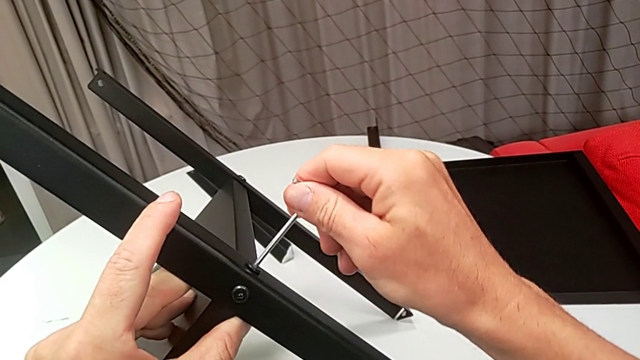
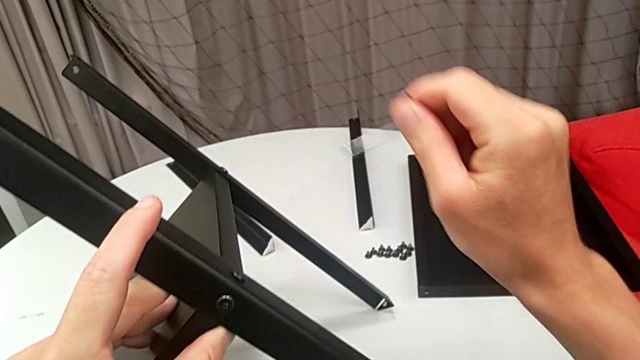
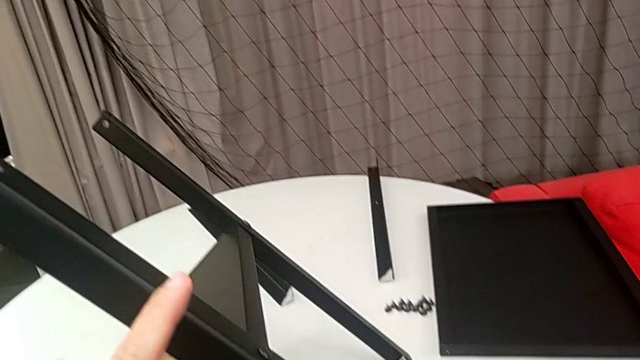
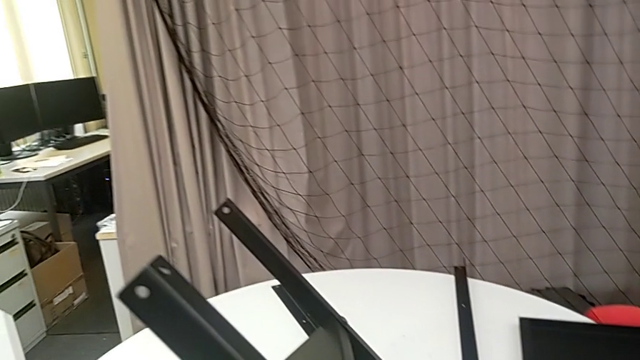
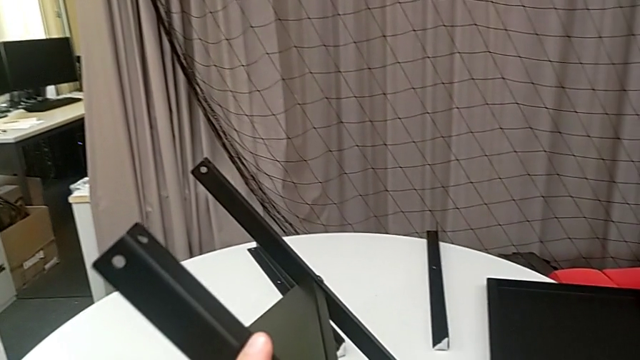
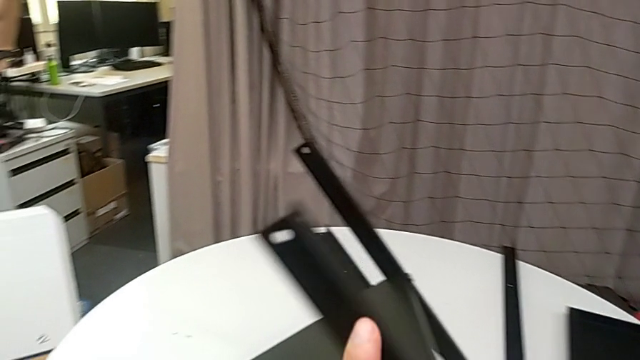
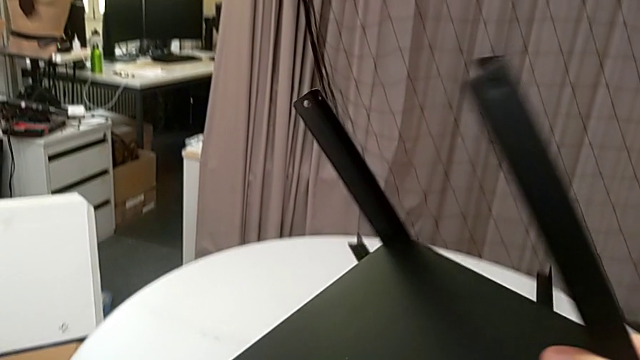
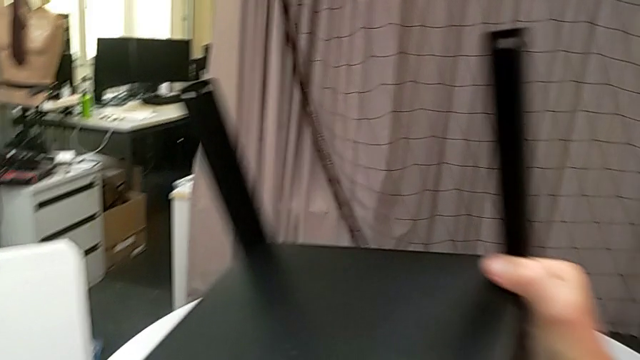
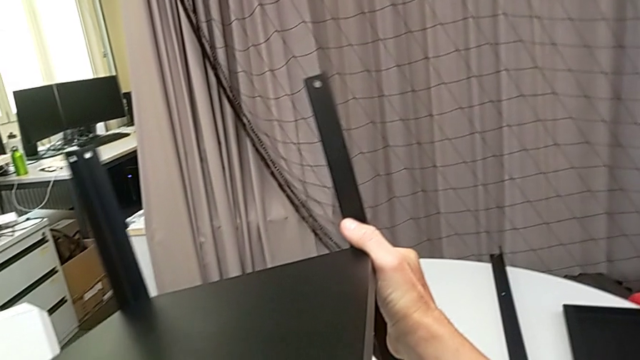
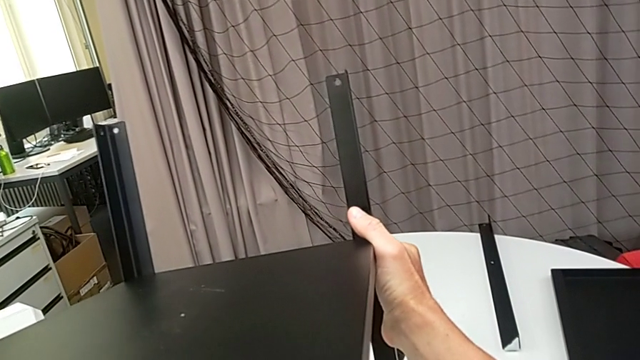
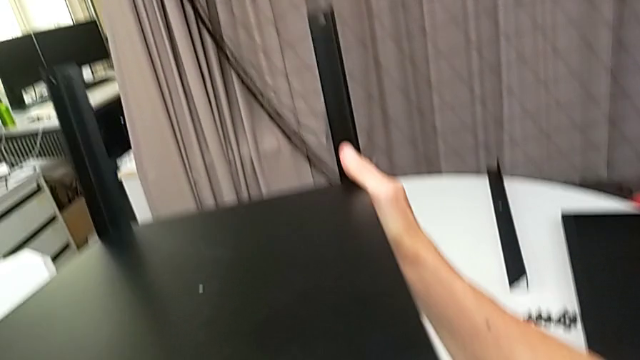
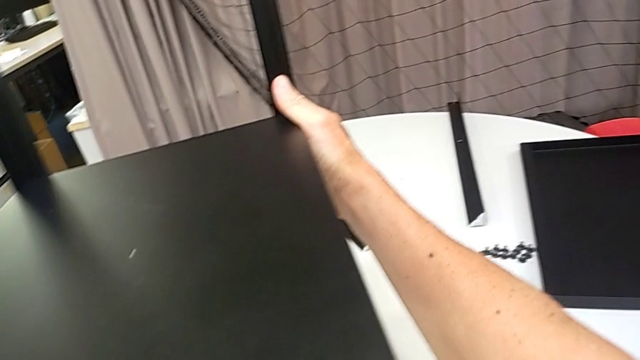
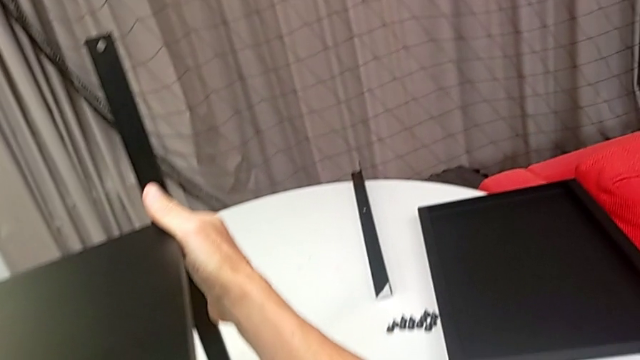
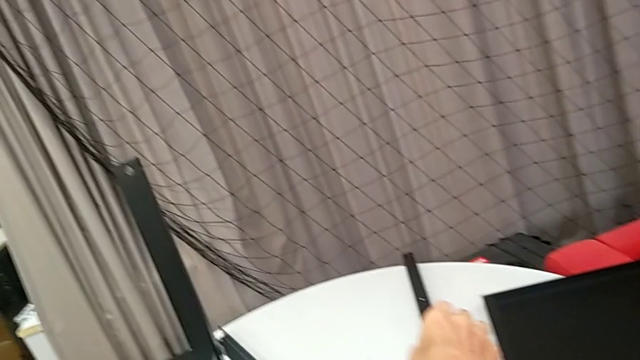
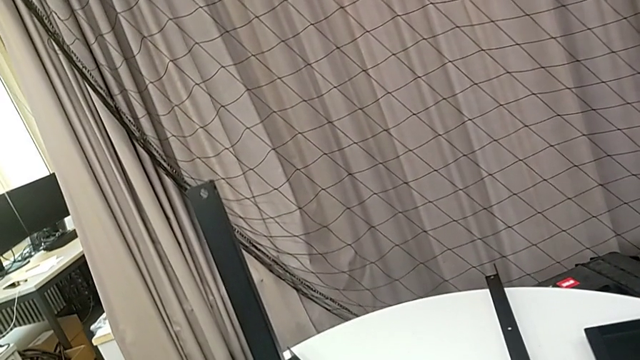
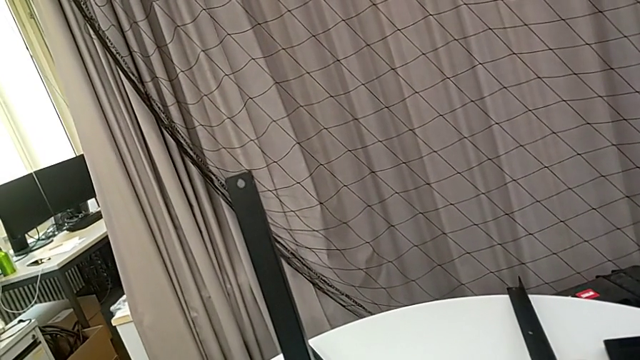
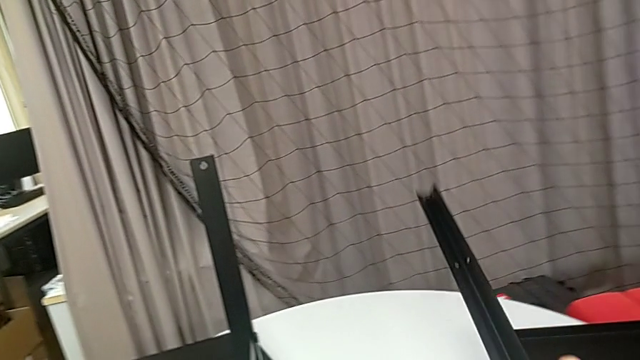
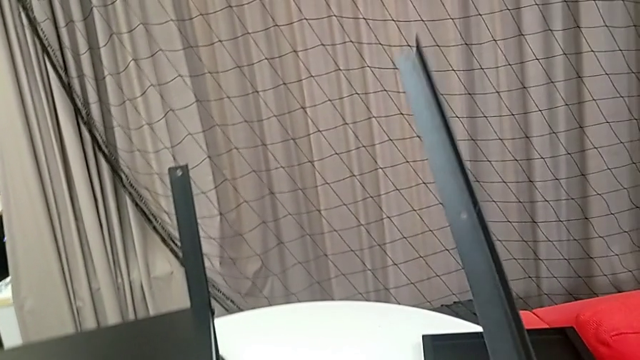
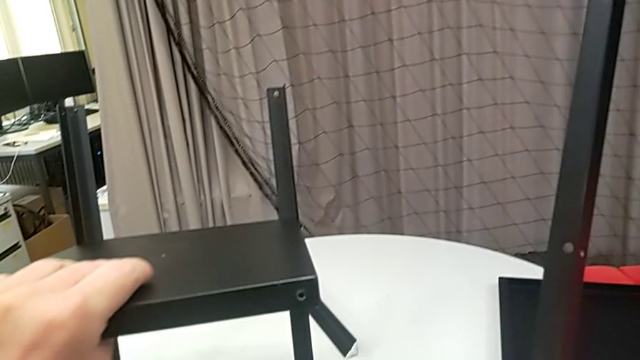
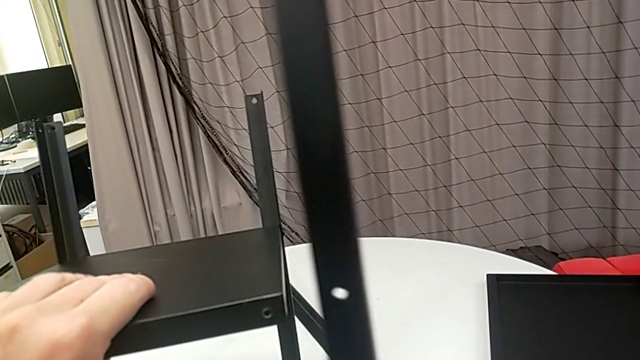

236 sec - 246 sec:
The camera wearer is assembling the legs of the nightstand. They withdraw the Allen wrench, place it, rotate the nightstand, grab the leg and hold it.

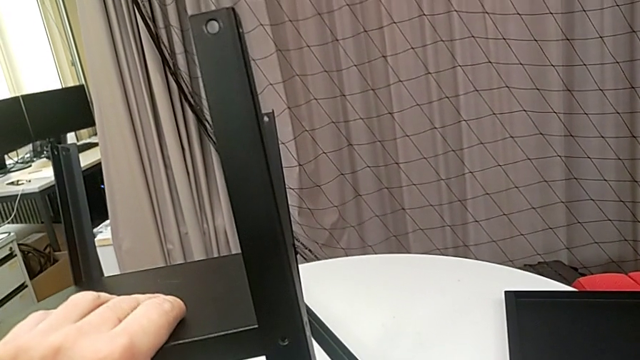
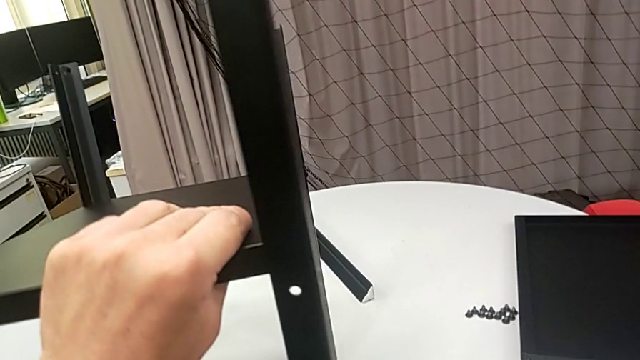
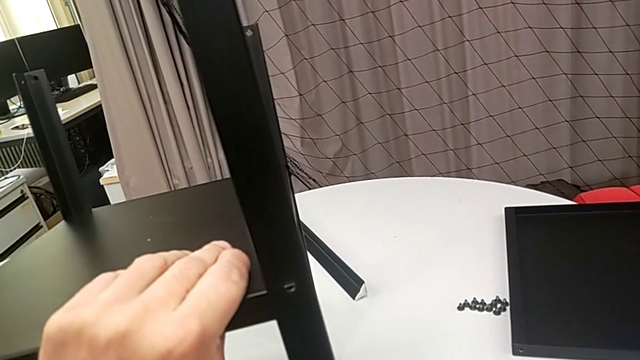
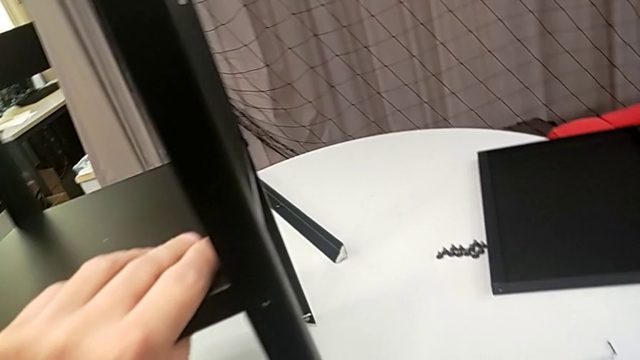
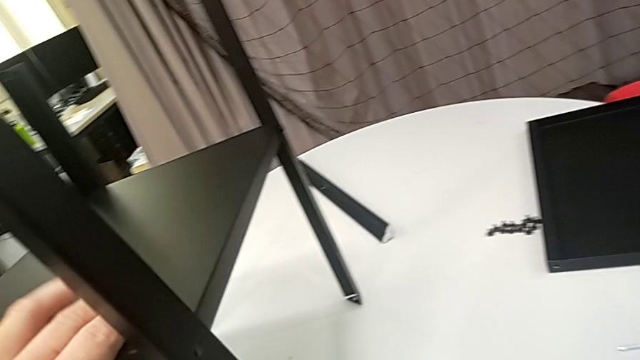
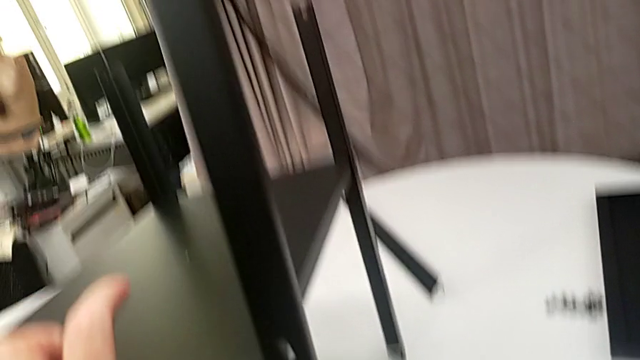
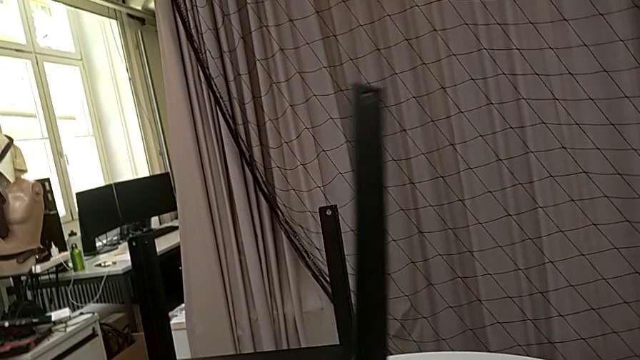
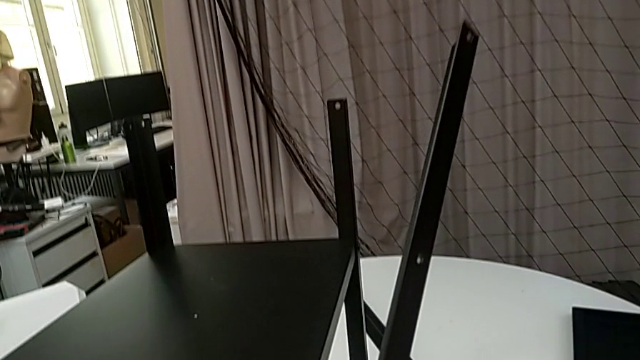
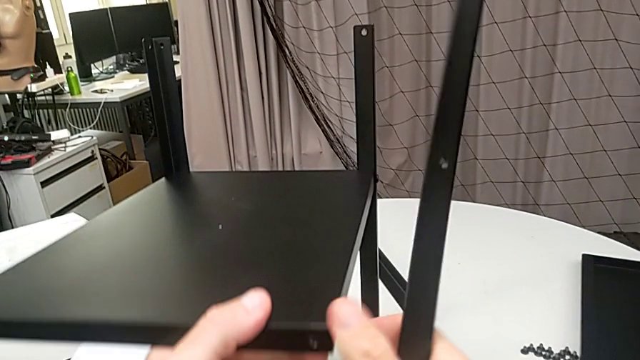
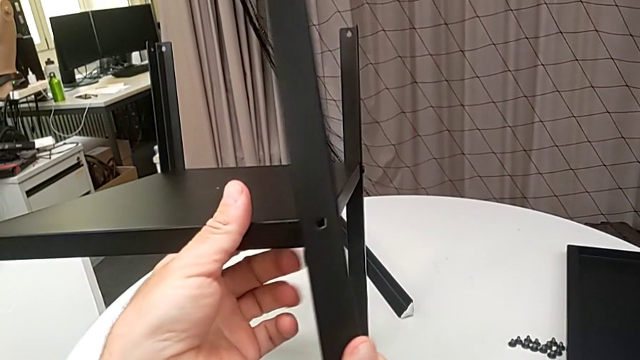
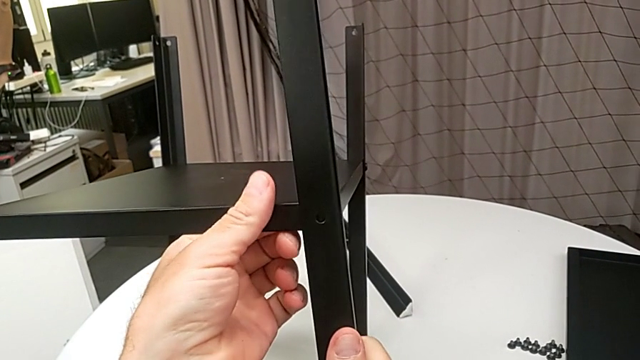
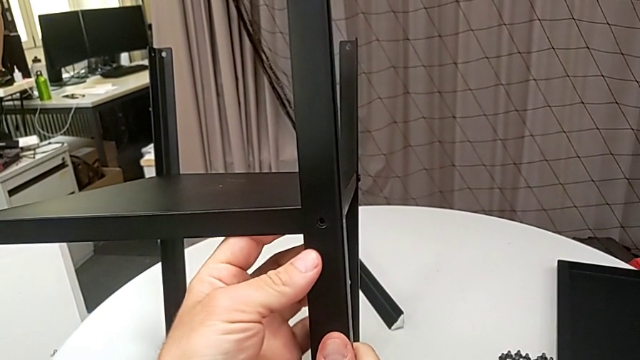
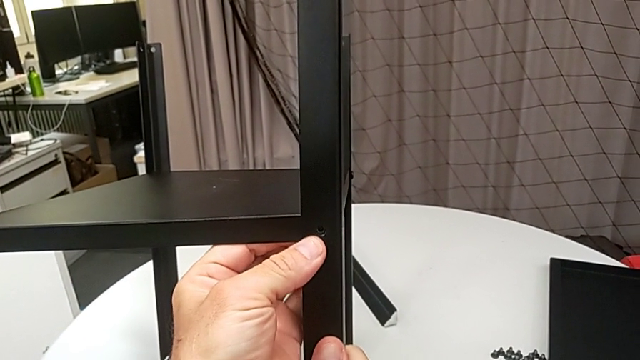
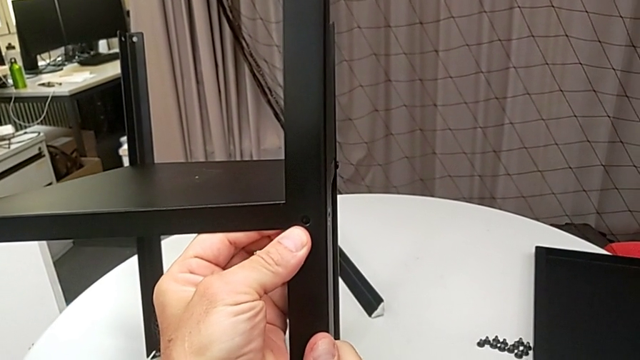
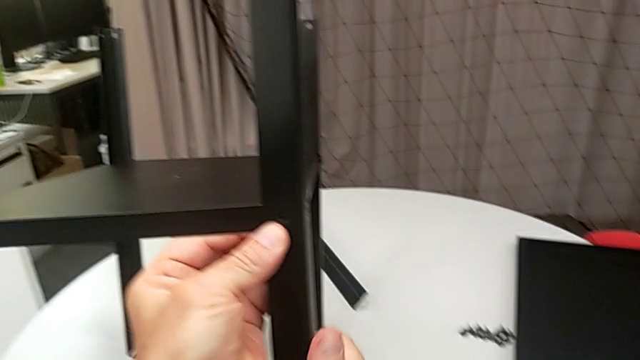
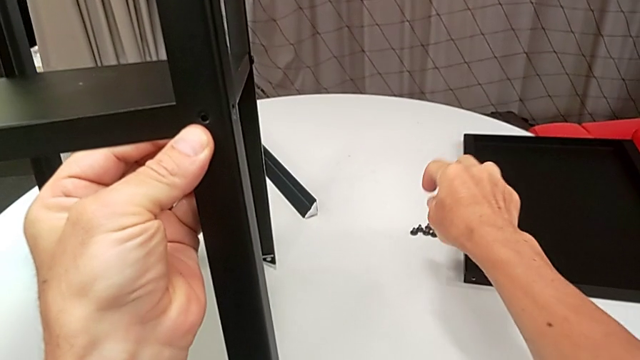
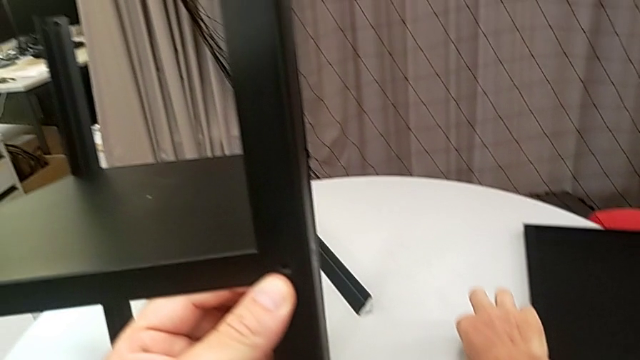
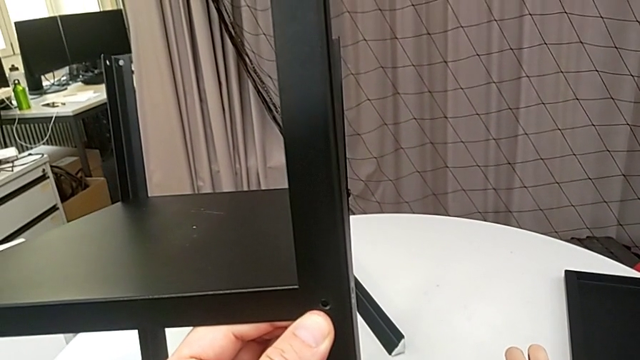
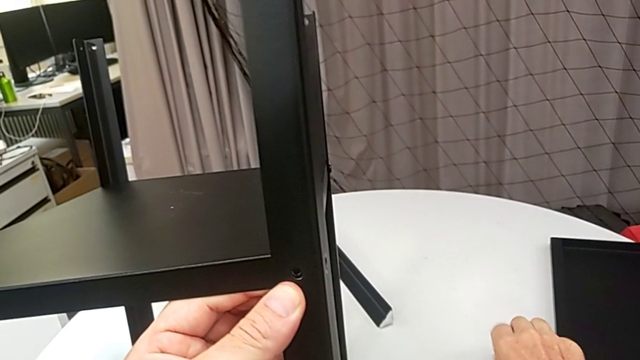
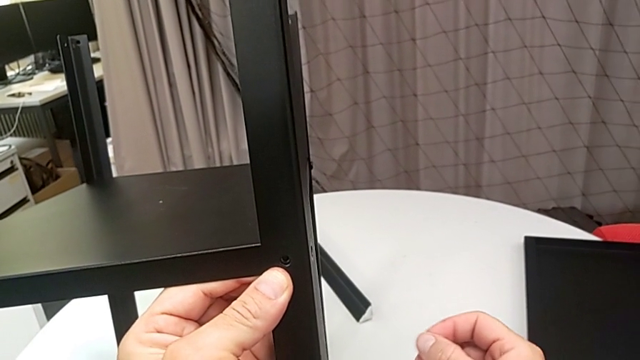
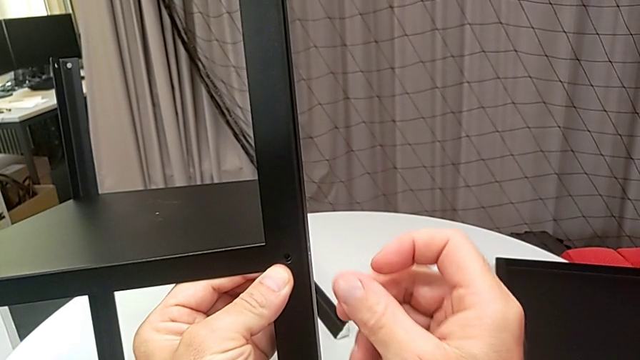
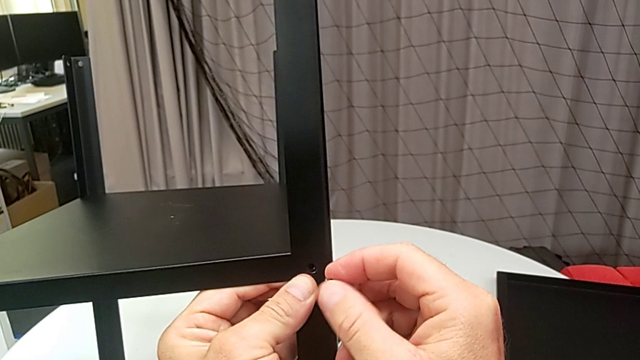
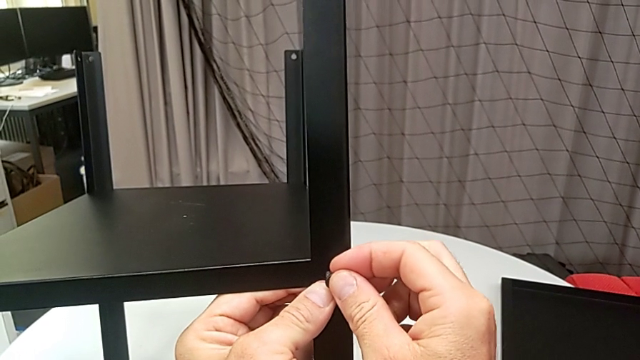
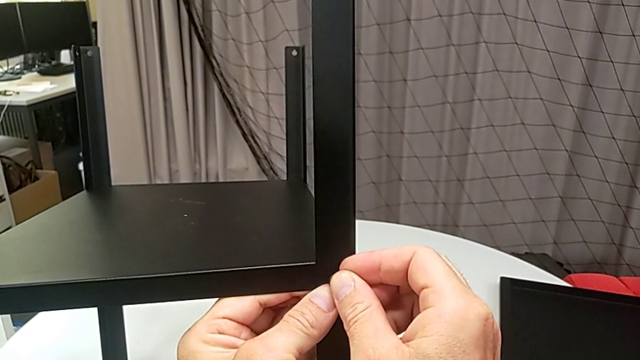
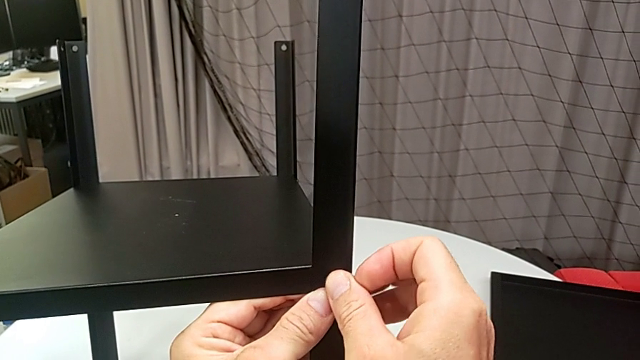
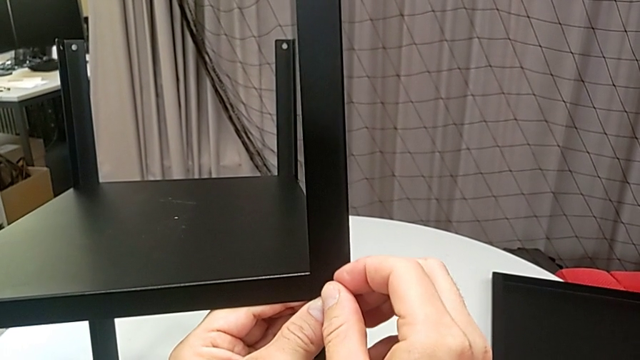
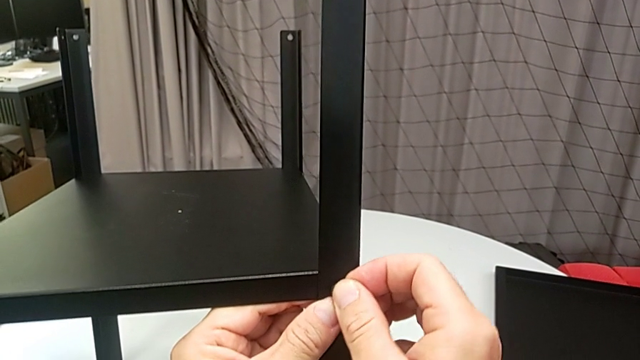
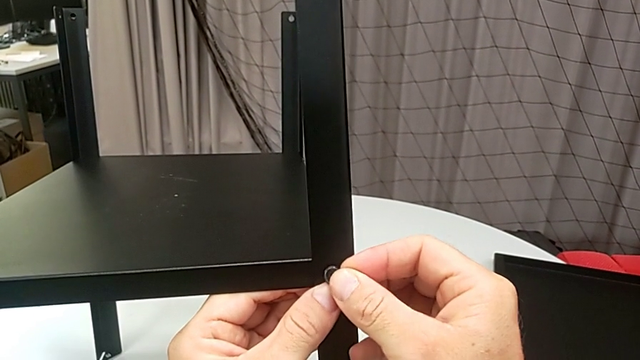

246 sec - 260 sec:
The camera wearer is assembling the legs of the nightstand. They align the leg, grab the hex socket head and begin to insert it.
